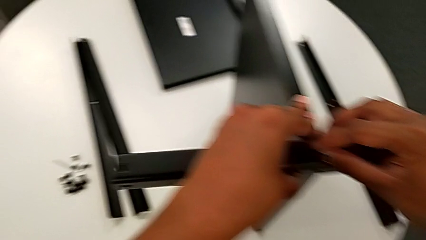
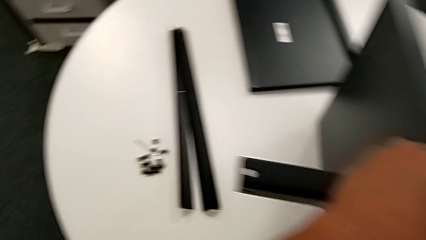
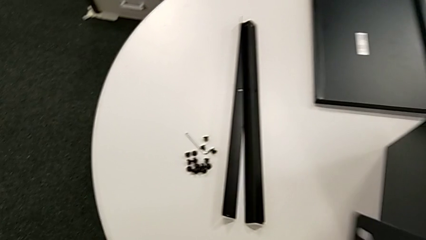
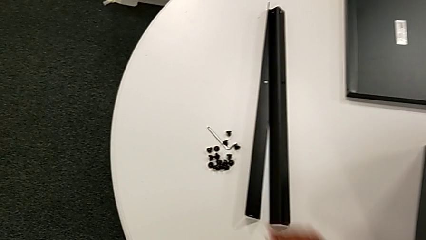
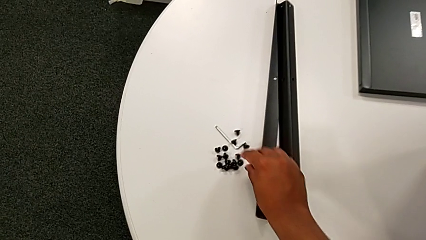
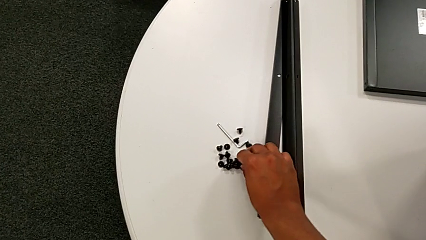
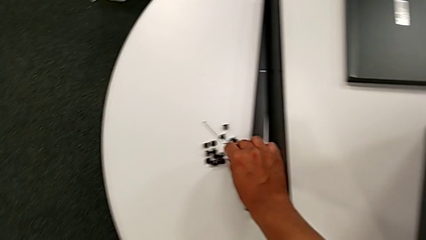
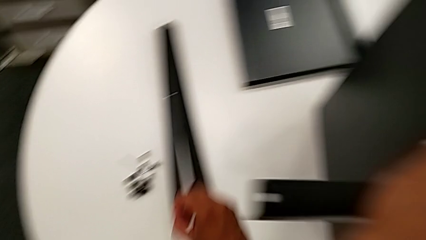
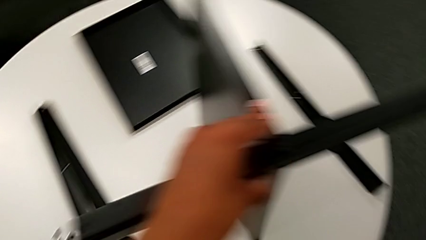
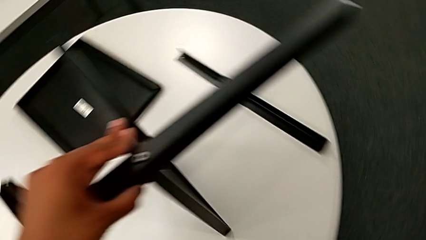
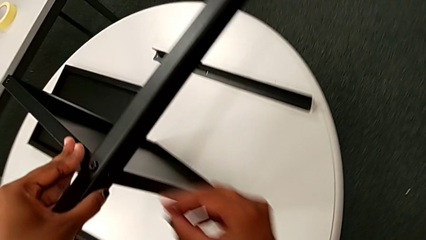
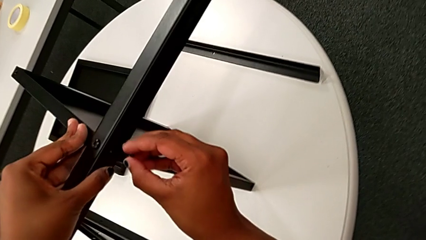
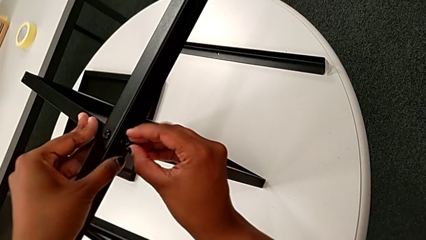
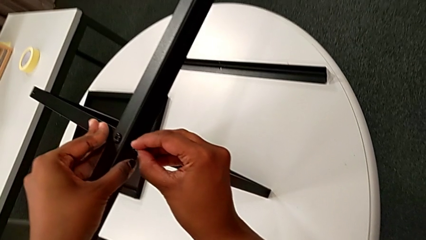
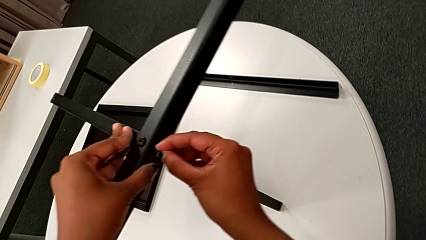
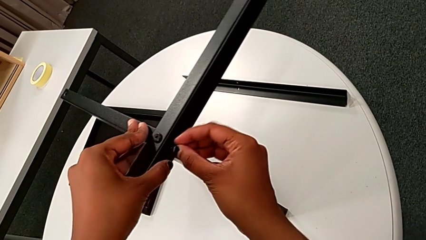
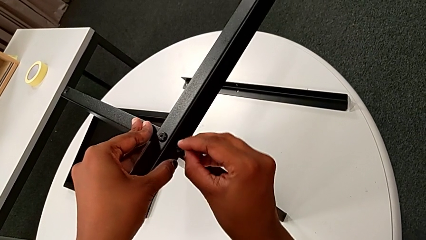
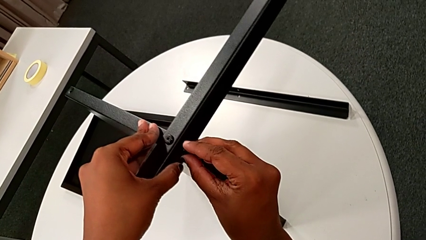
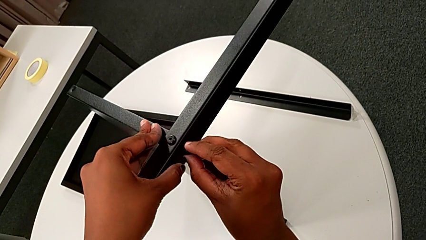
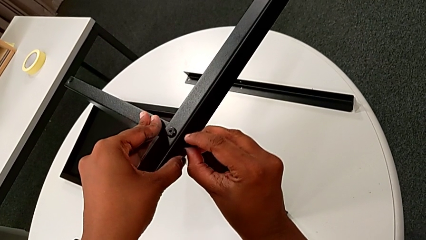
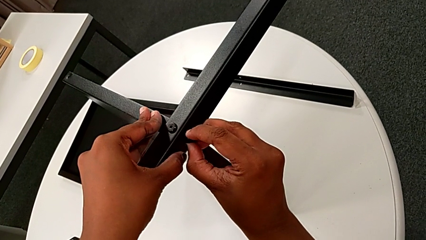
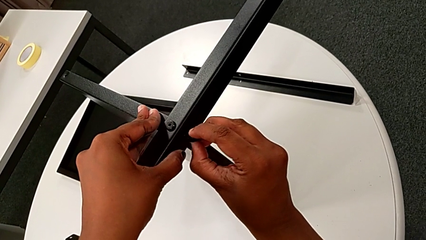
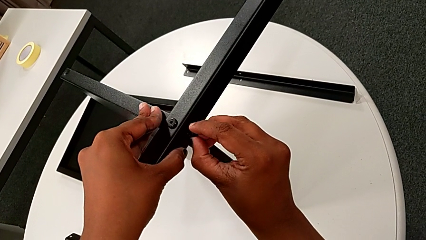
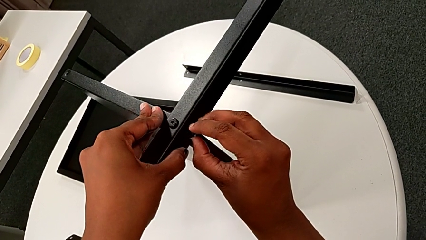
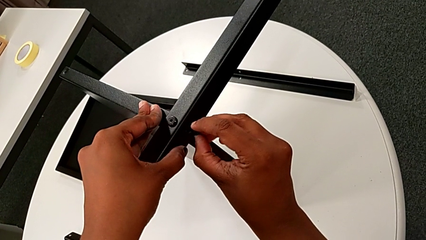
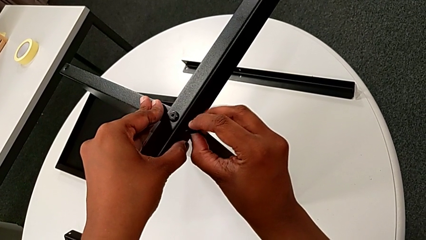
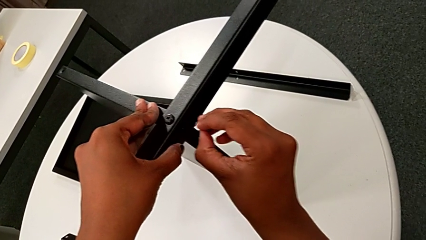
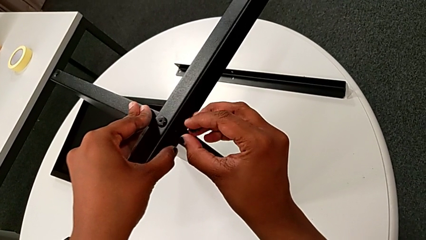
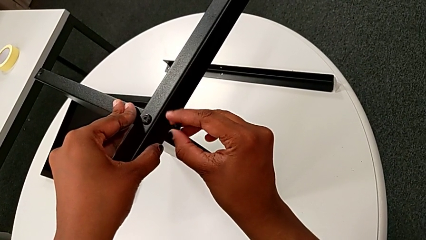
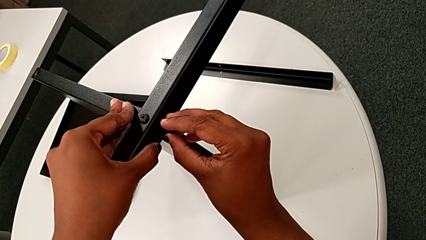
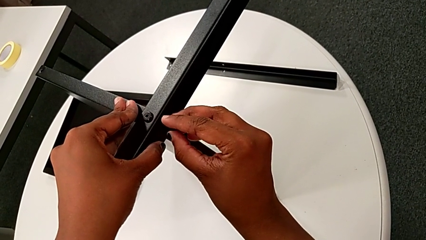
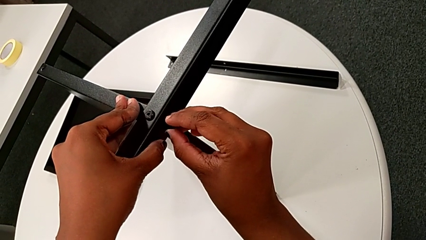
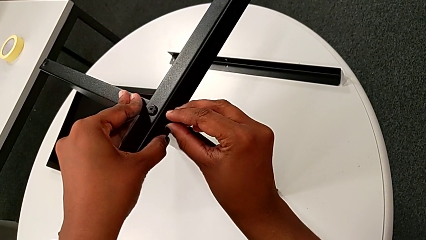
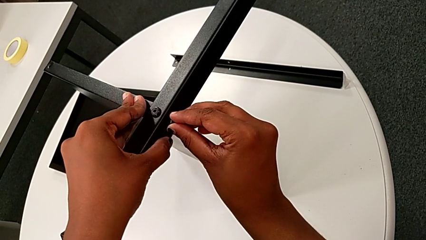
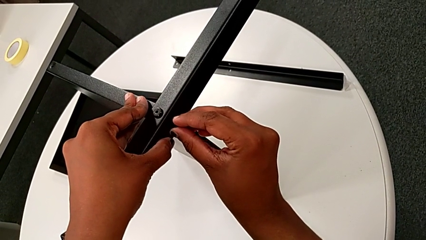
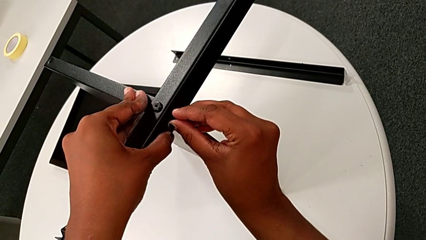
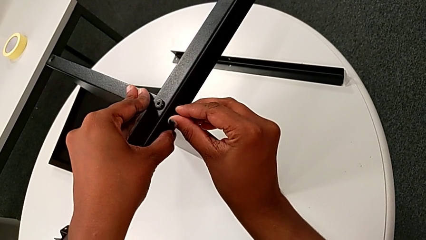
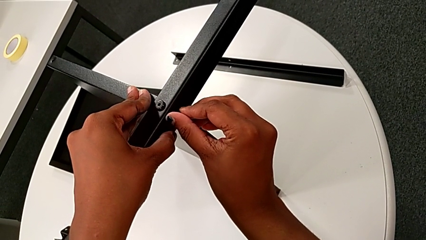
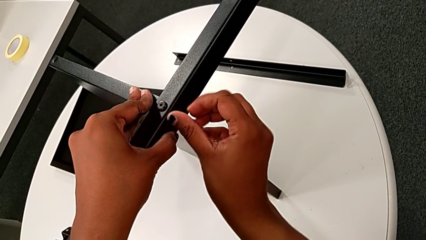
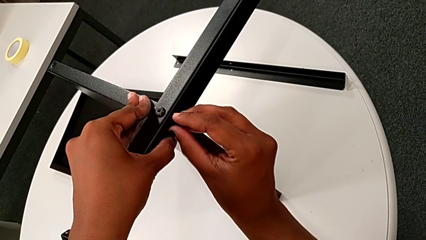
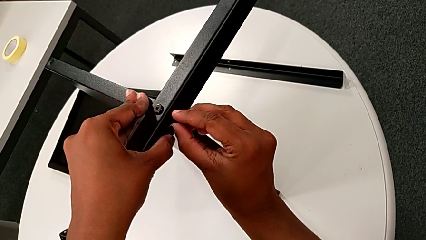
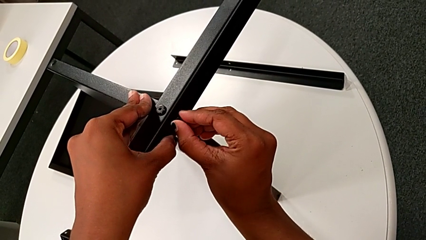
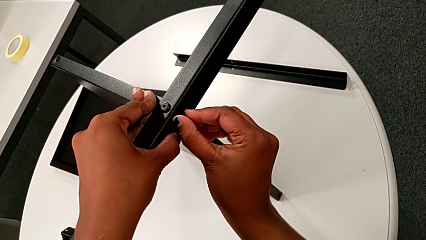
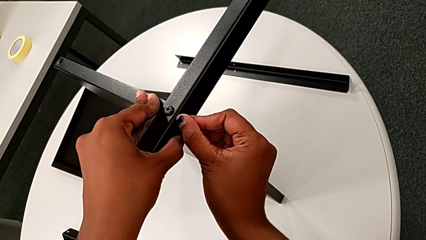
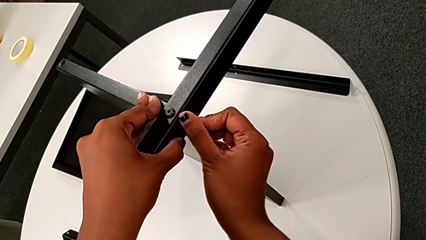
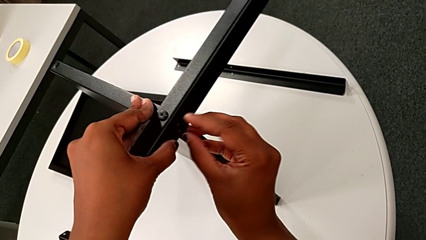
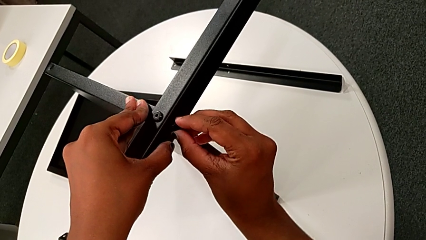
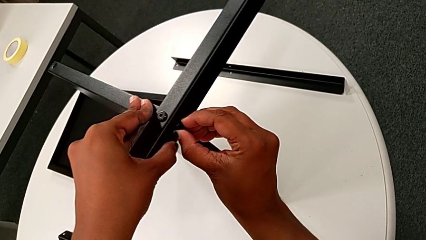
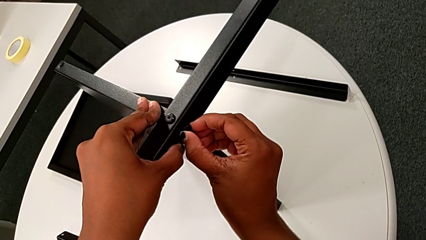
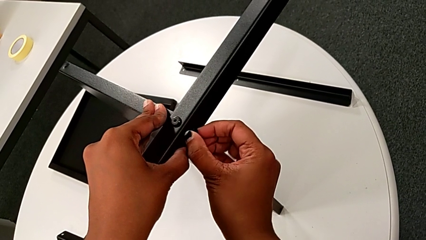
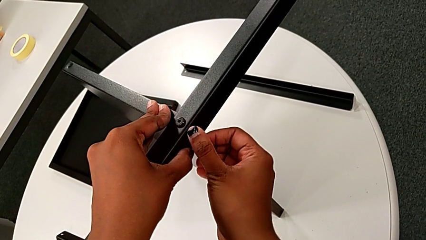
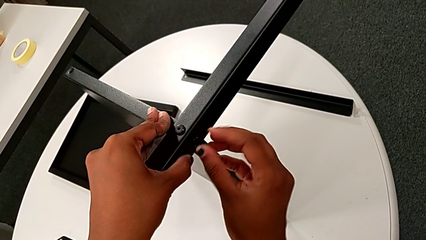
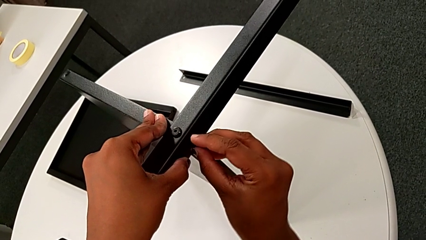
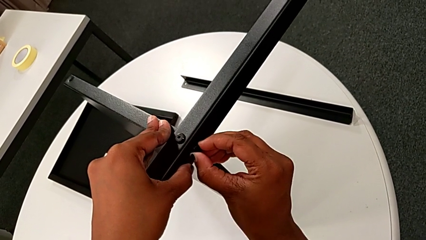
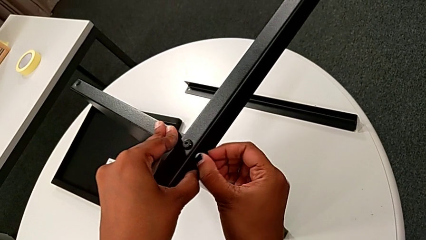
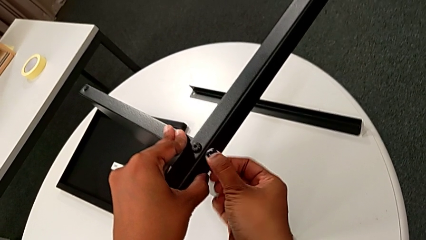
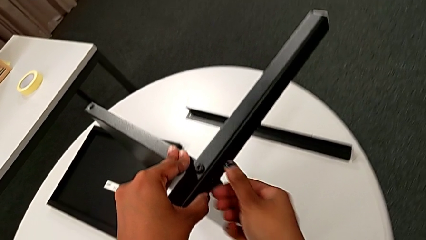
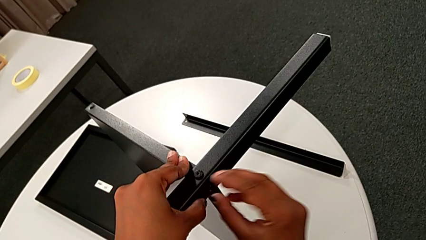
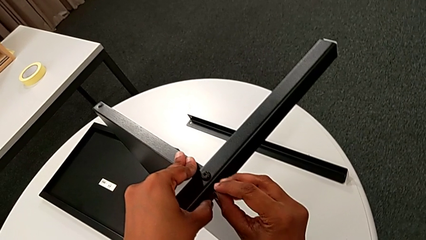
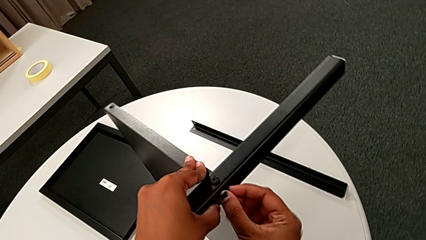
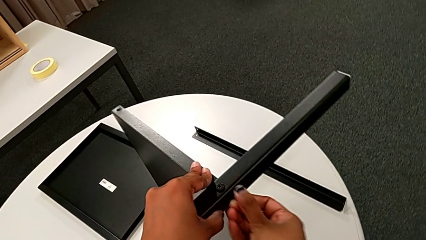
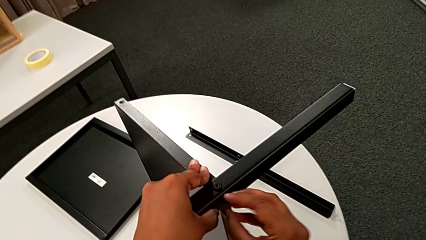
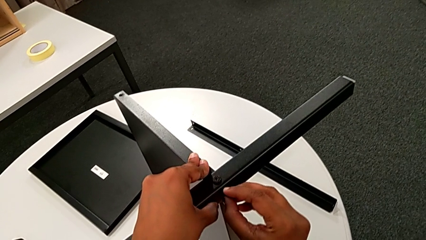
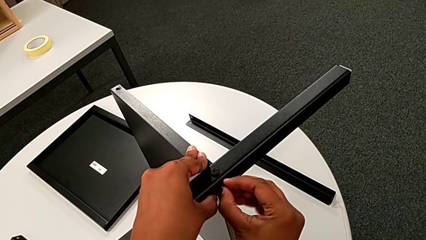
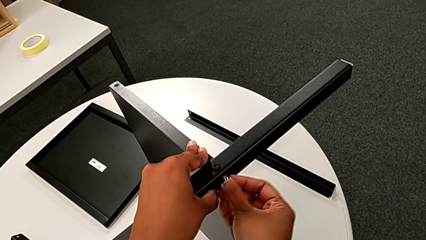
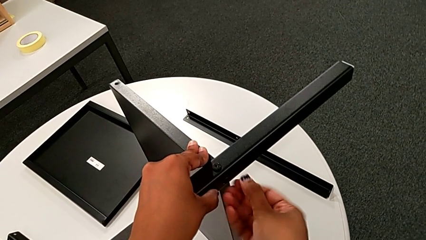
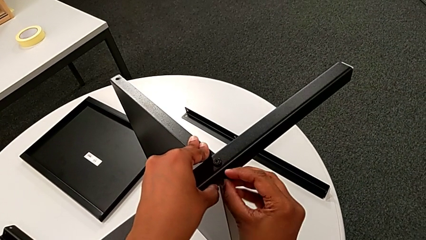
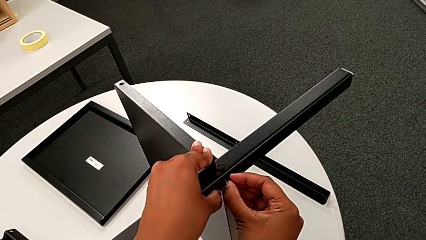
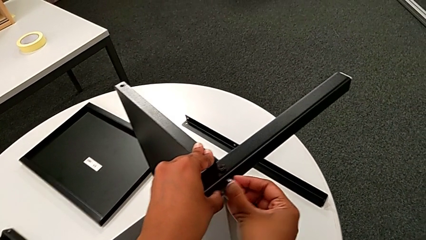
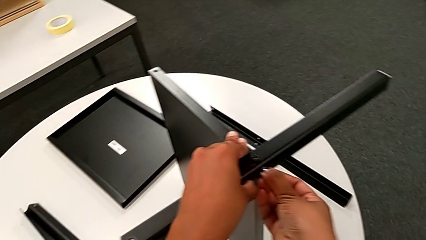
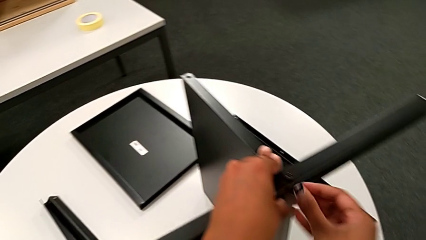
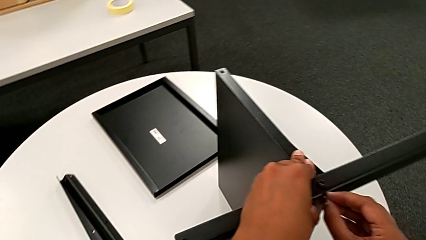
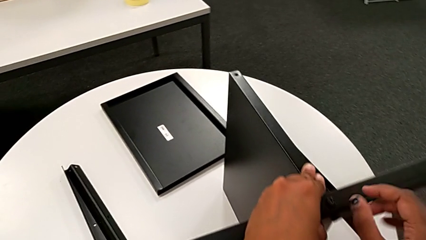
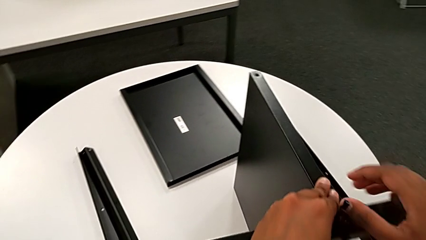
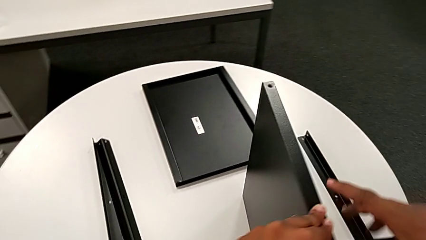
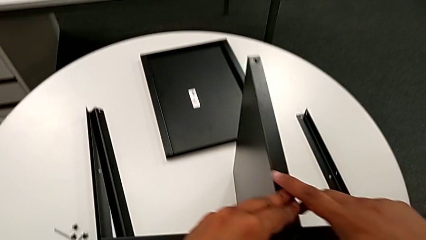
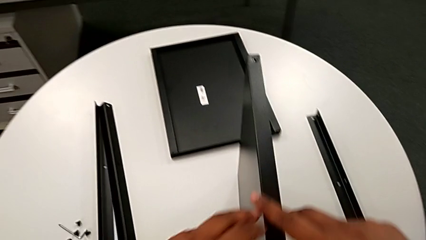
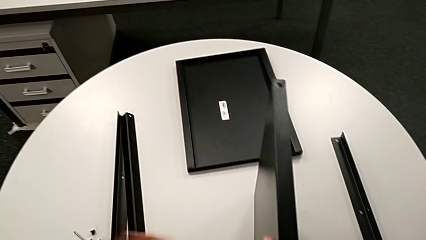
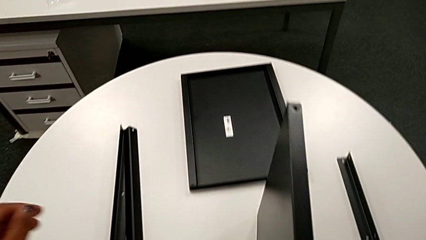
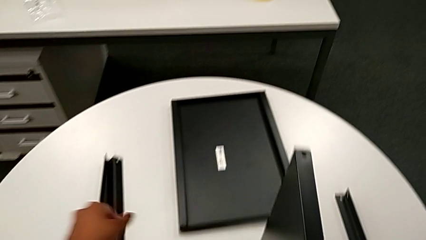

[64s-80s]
The camera wearer is screwing the first leg to the middle shelf. They approach the hex socket head, grab it, approach the first leg and wrongly insert the hex socket head, attempting to insert it without success. They withdraw it, insert it, screw it, hold the nightstand and wrongly approach the tray.
